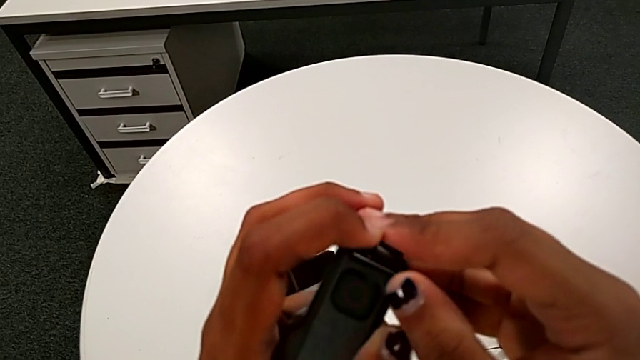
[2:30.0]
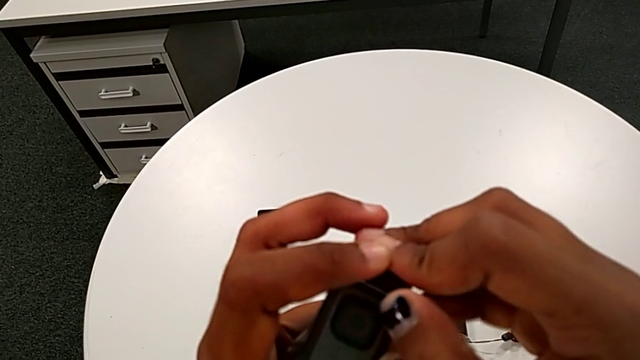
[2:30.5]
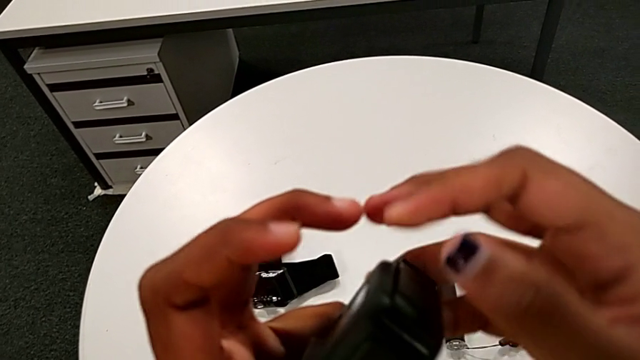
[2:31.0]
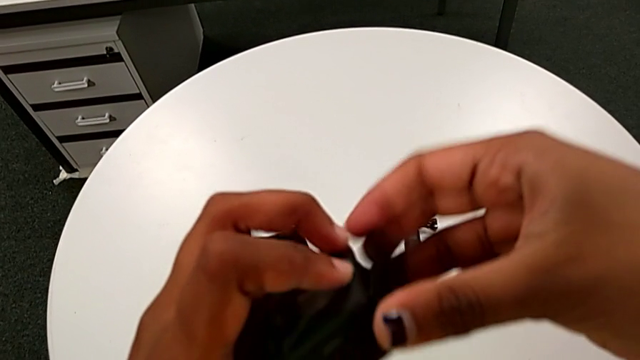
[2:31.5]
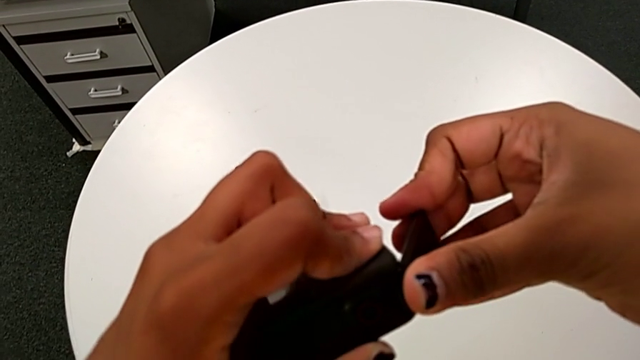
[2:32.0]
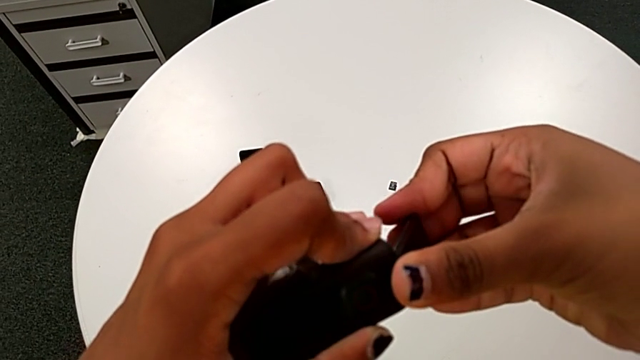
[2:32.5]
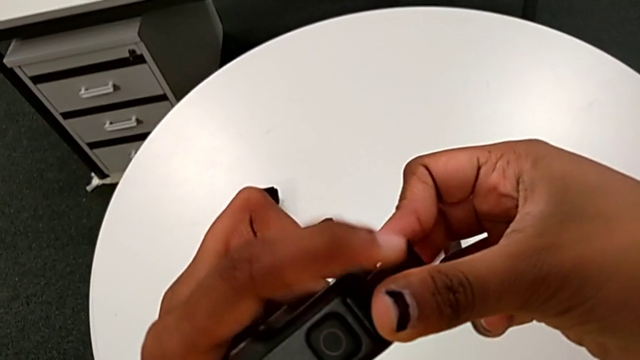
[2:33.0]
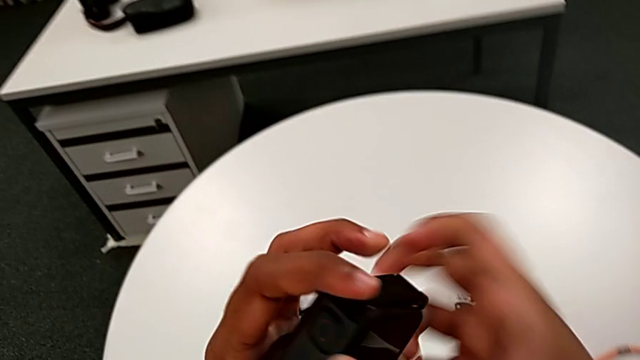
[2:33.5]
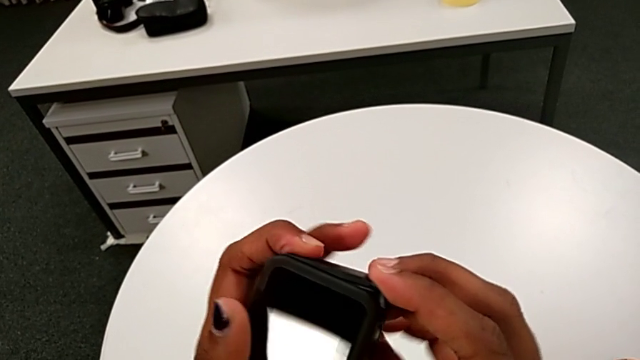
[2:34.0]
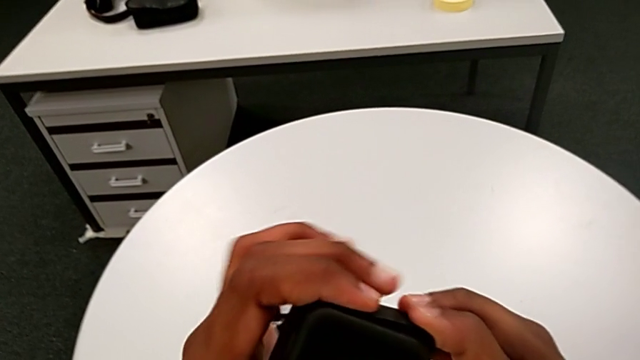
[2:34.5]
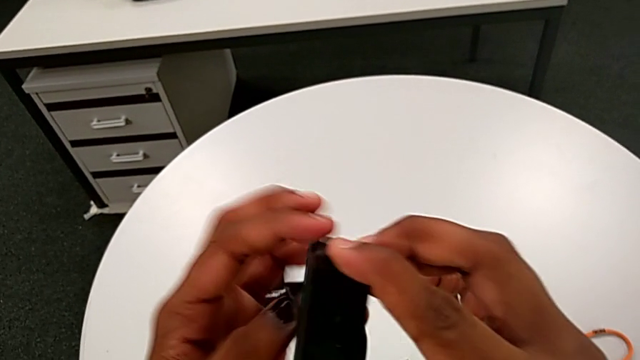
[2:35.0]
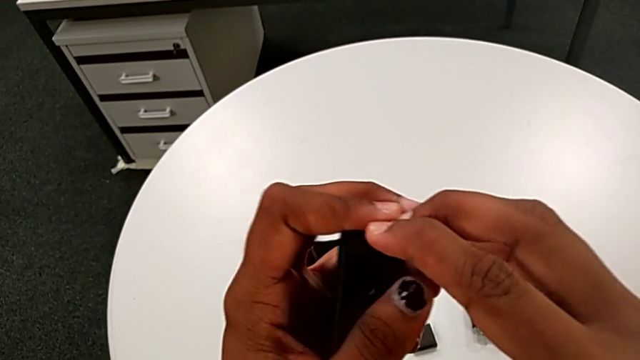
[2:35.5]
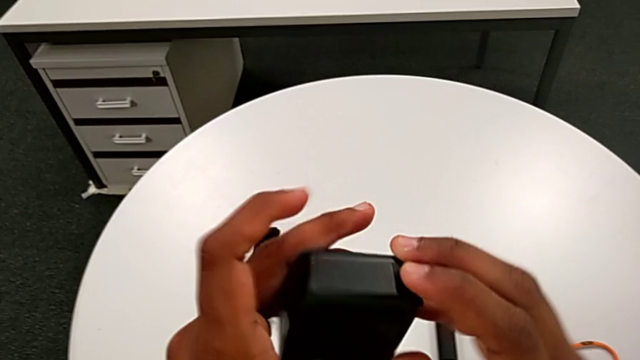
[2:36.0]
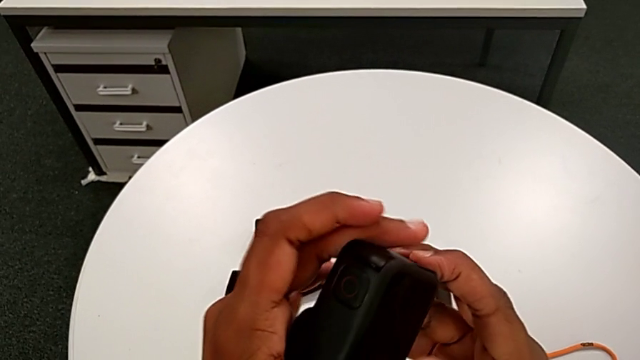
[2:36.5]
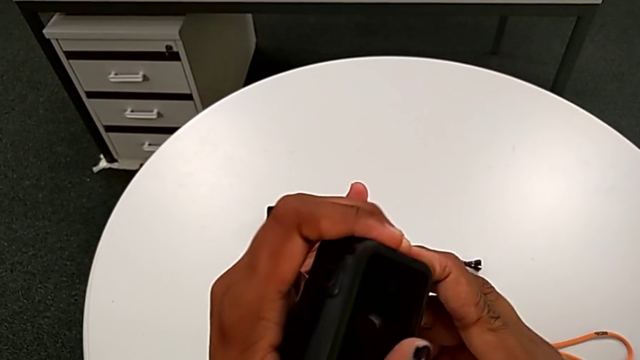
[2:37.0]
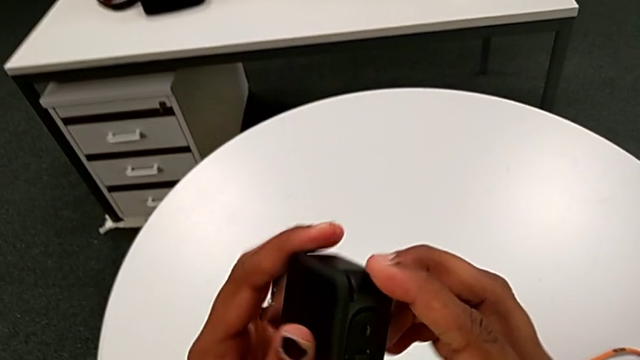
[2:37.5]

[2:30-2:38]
The camera wearer is closing the left battery door of the GoPro. They withdraw the battery door and insert it.

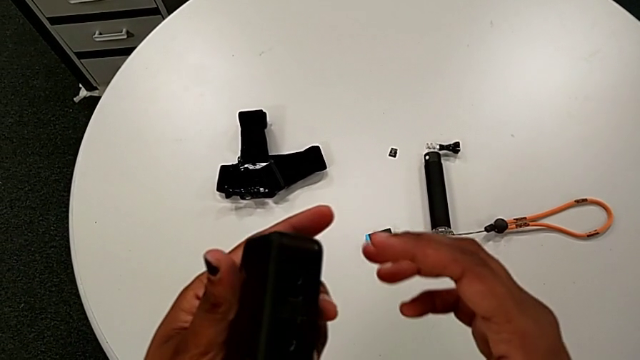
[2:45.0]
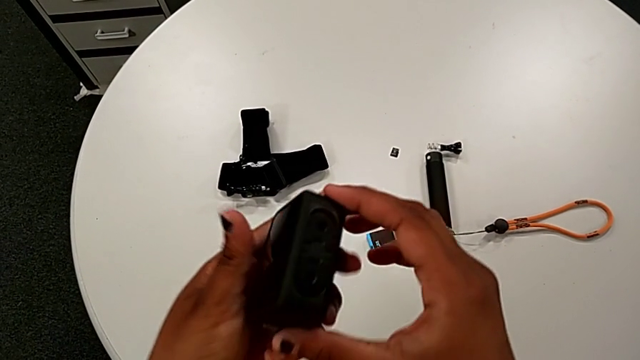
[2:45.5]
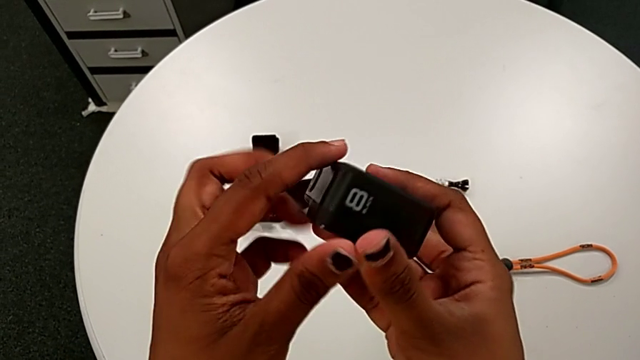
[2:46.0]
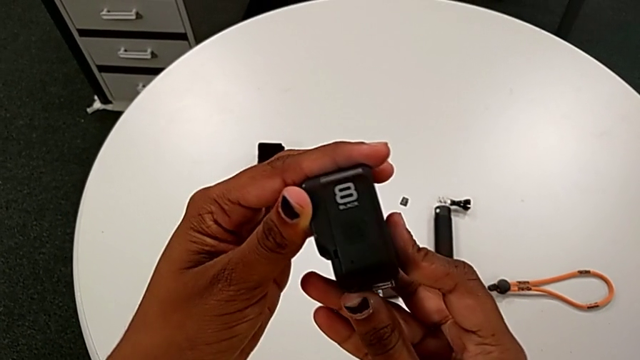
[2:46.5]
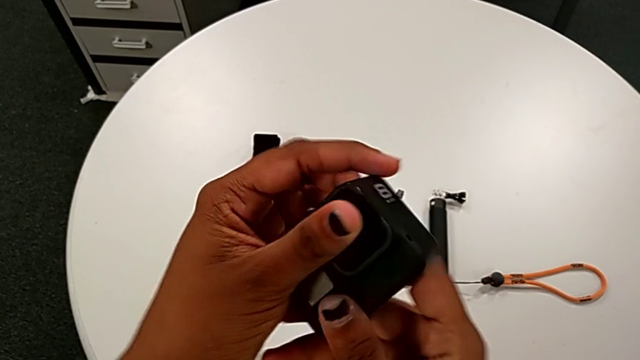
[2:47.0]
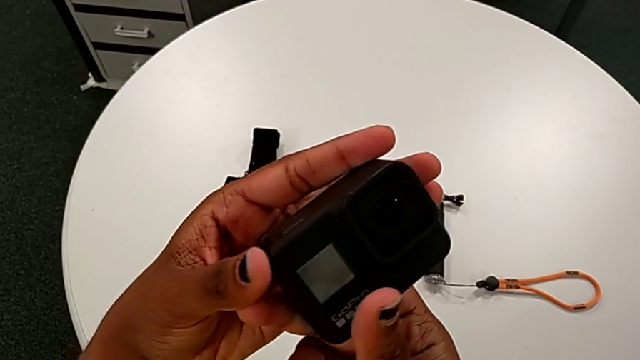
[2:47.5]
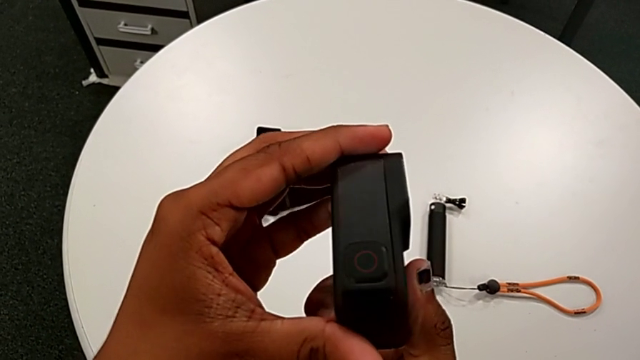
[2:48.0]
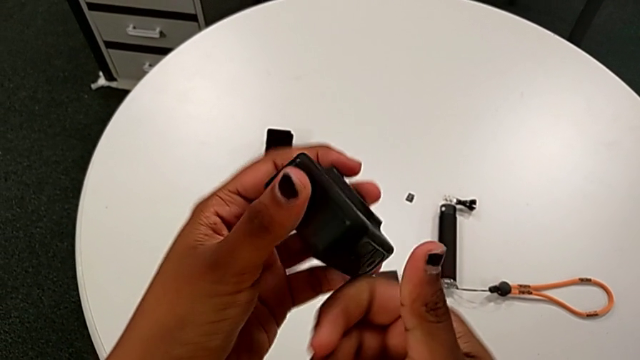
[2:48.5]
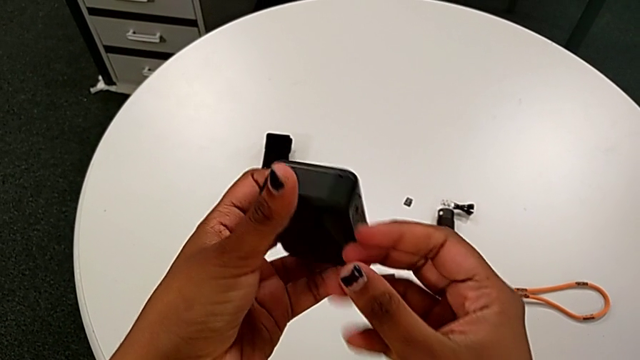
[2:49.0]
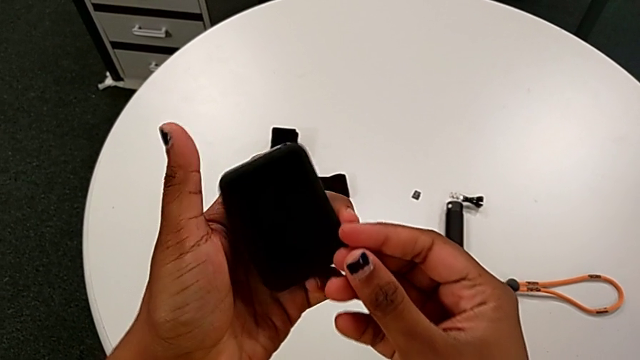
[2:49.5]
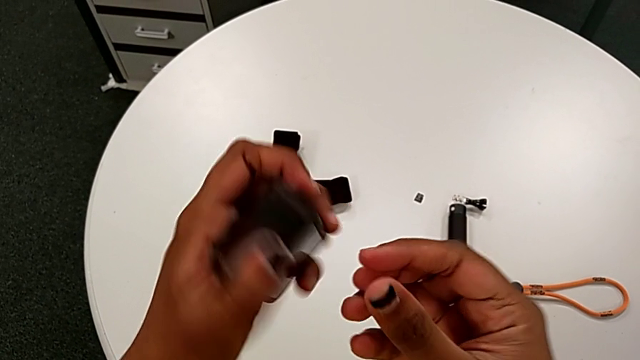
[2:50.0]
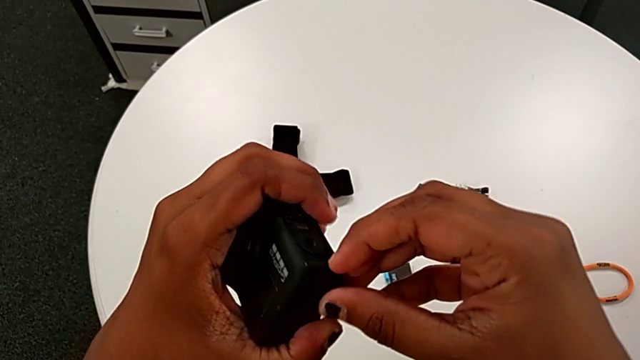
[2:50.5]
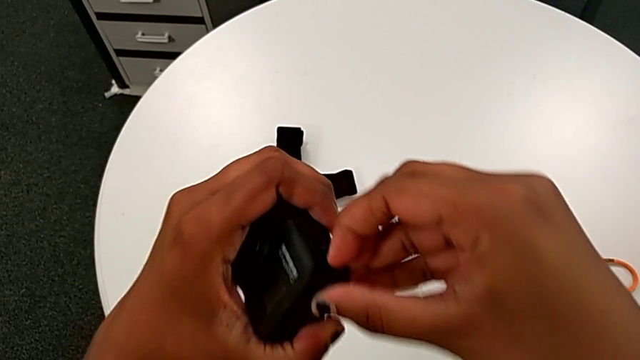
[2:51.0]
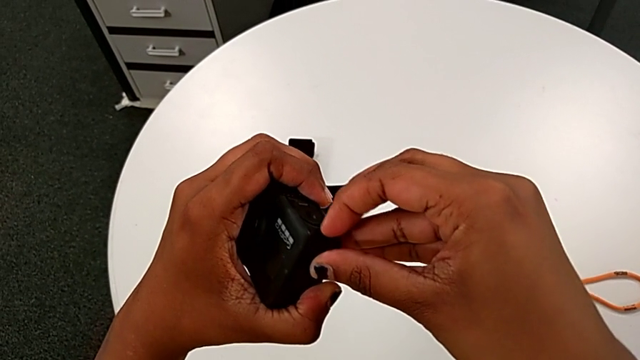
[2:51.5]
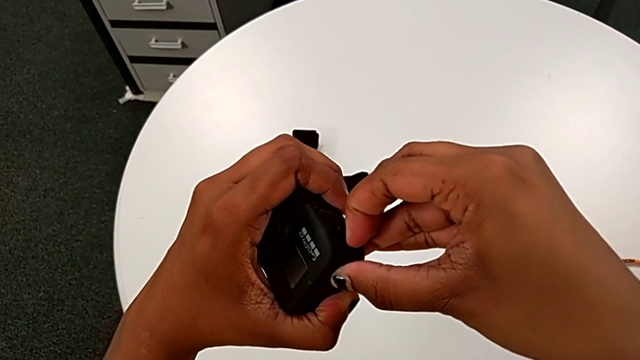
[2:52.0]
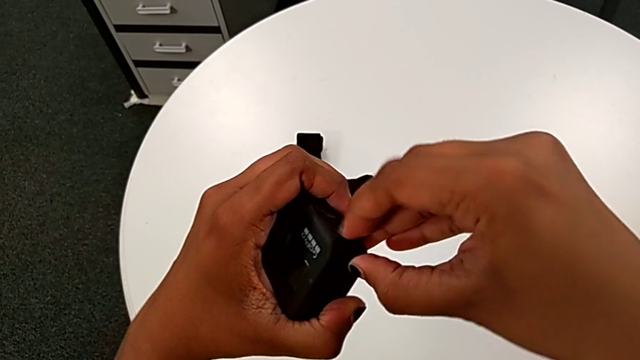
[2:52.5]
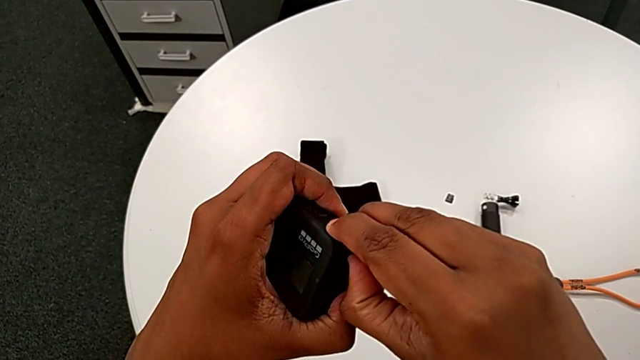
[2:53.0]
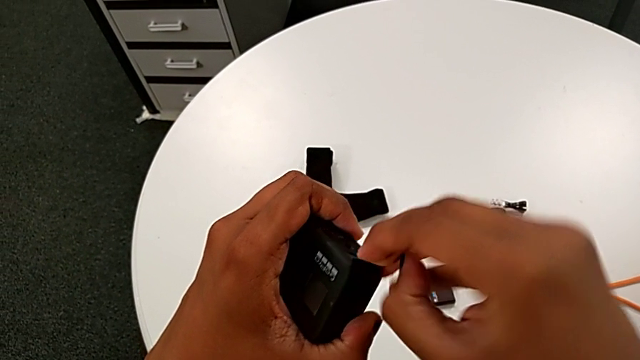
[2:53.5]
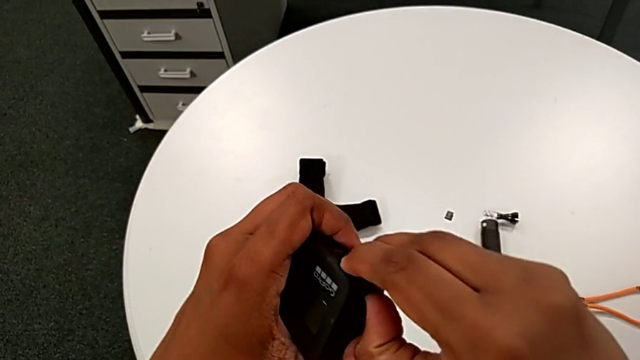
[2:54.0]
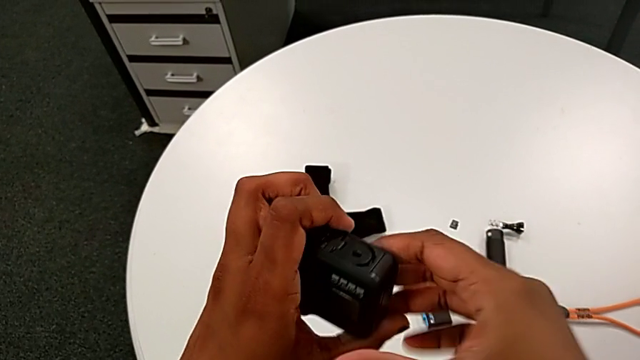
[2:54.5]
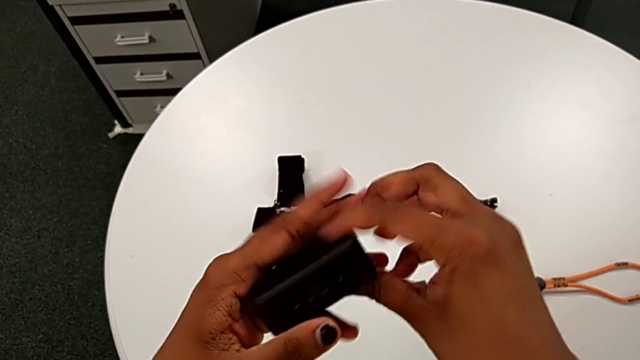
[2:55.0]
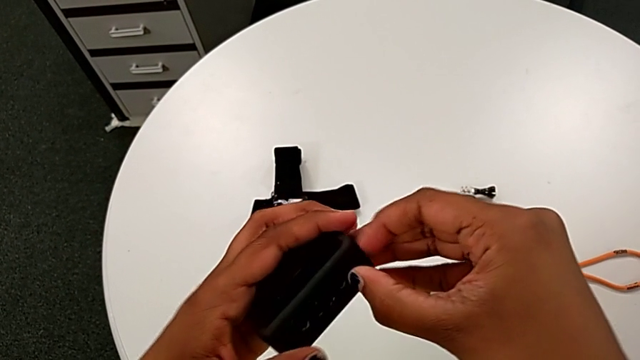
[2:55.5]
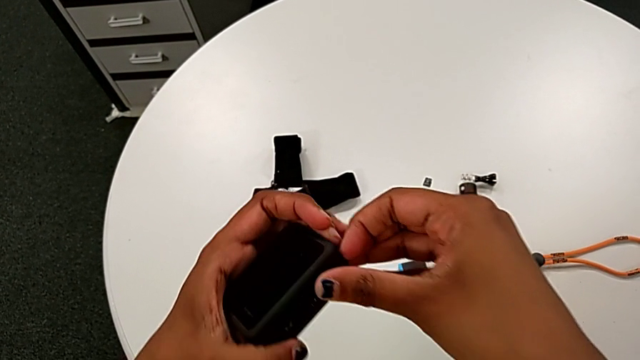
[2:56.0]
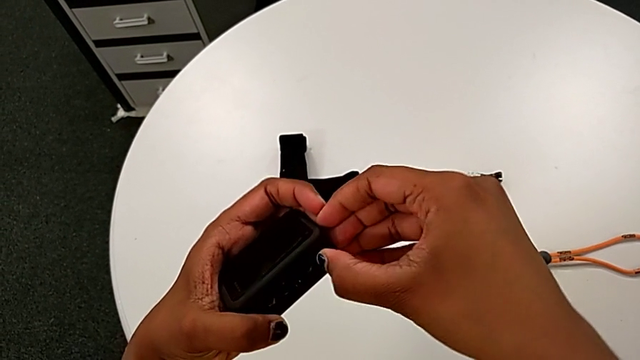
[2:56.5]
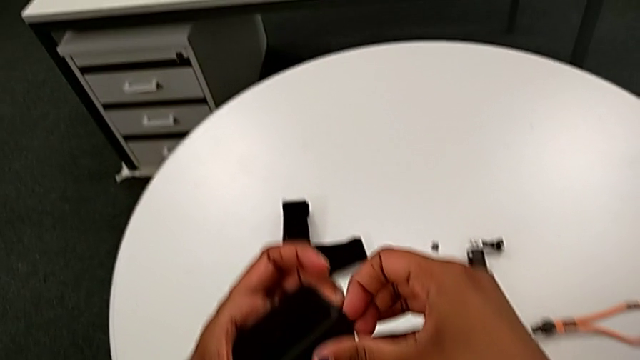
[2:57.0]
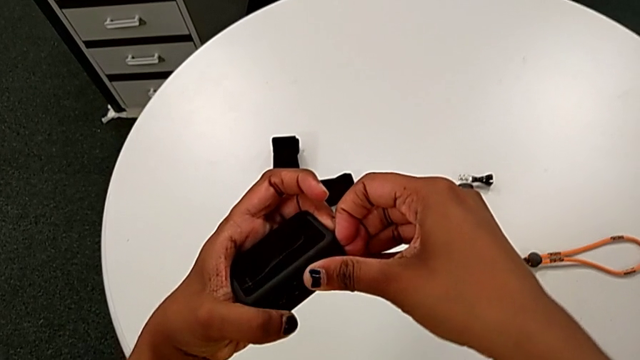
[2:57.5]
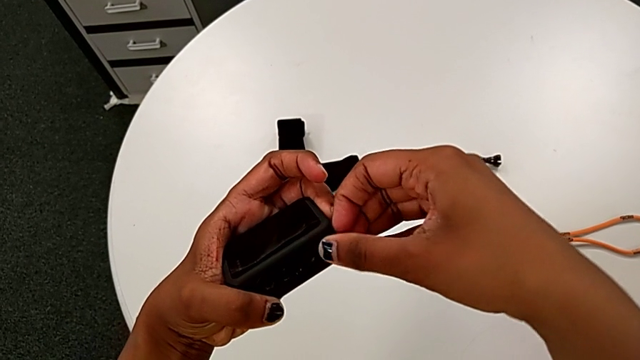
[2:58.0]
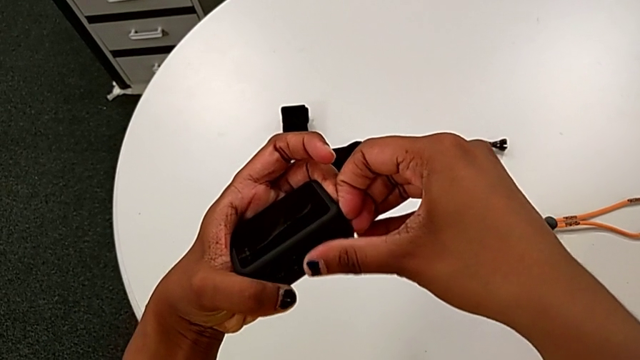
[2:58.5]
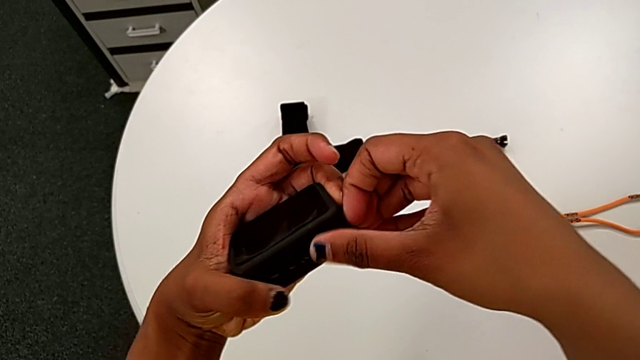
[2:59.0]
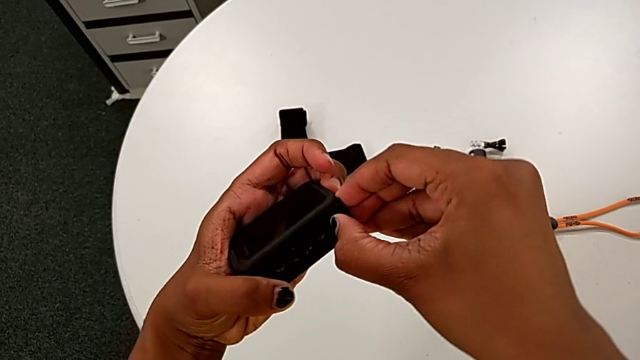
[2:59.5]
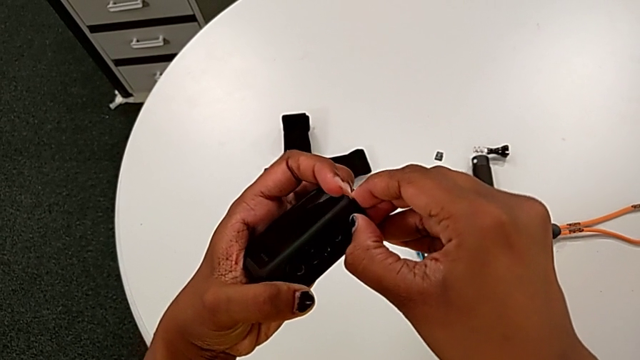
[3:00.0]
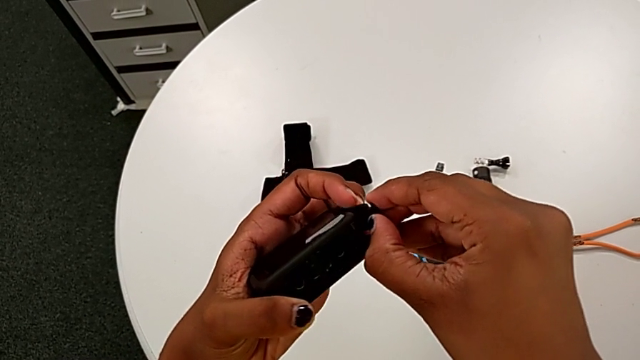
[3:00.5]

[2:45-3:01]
The camera wearer is changing the old micro SD card to a new one. They rotate the GoPro, pull the battery door, rotate the GoPro and begin to open the battery door.
